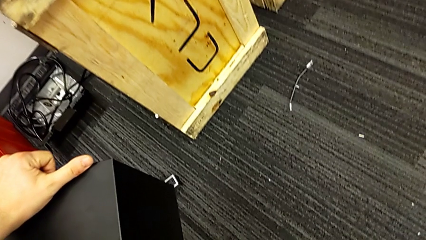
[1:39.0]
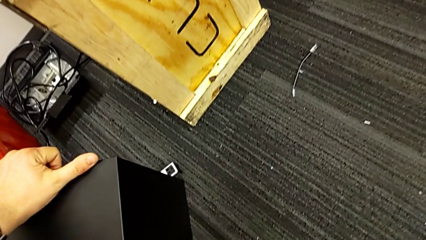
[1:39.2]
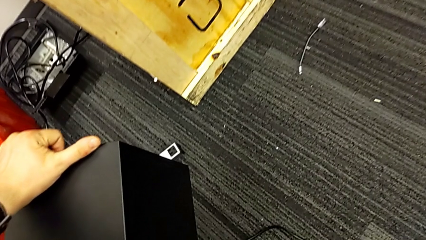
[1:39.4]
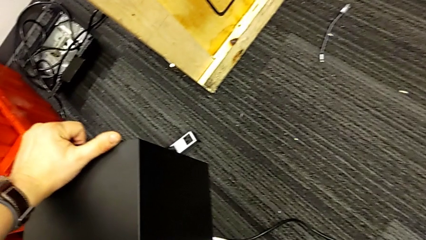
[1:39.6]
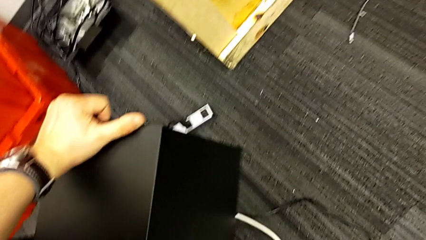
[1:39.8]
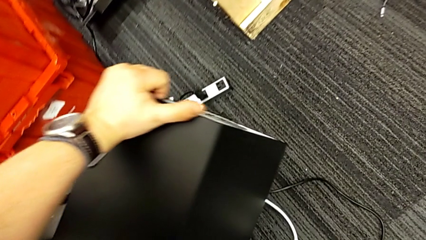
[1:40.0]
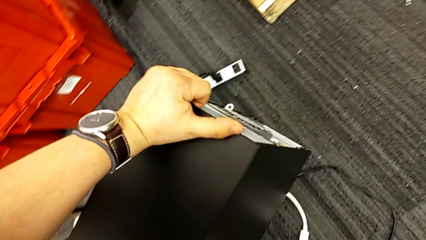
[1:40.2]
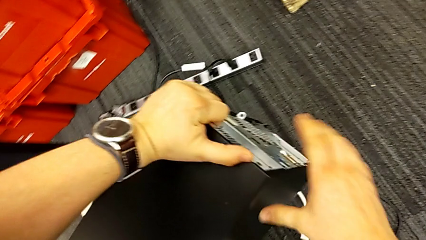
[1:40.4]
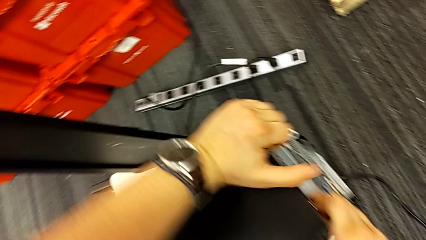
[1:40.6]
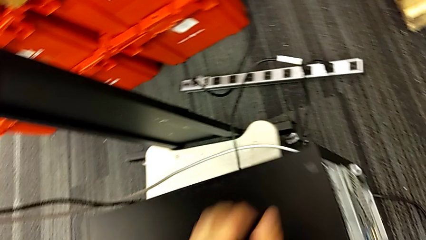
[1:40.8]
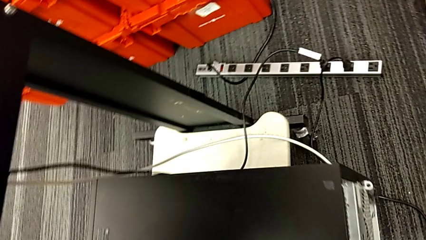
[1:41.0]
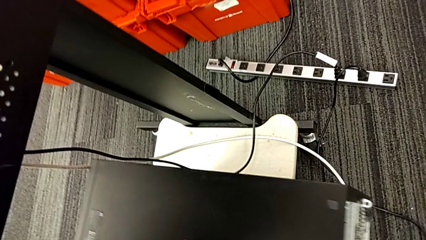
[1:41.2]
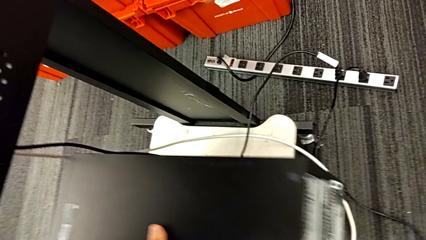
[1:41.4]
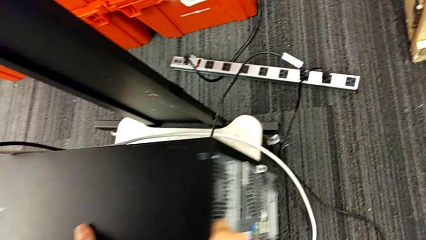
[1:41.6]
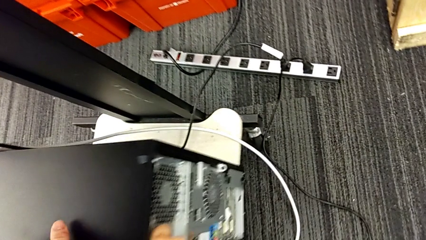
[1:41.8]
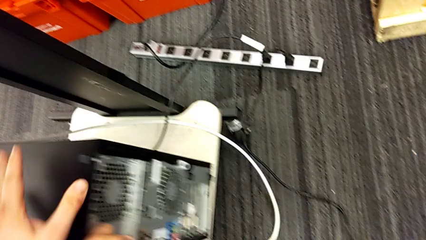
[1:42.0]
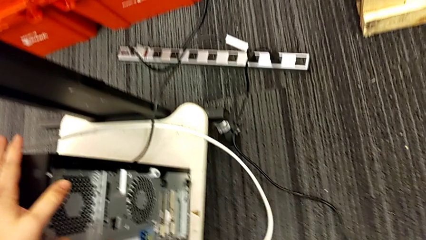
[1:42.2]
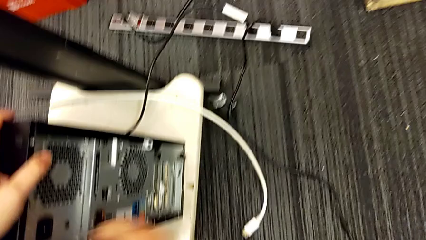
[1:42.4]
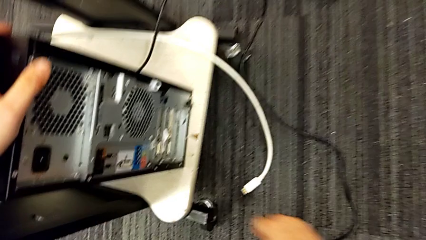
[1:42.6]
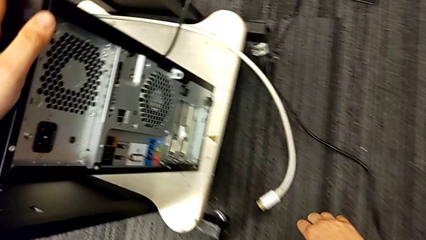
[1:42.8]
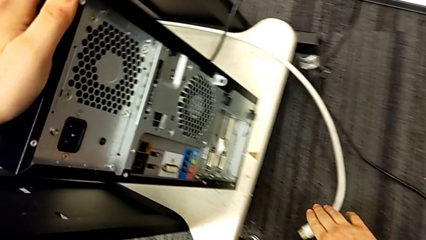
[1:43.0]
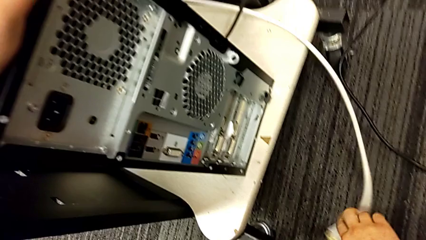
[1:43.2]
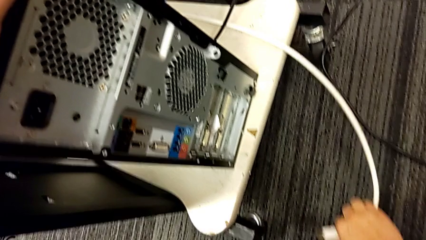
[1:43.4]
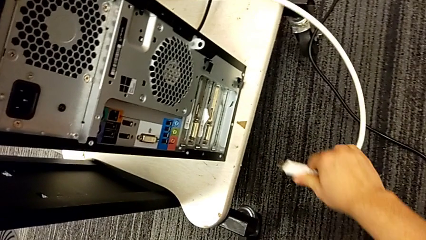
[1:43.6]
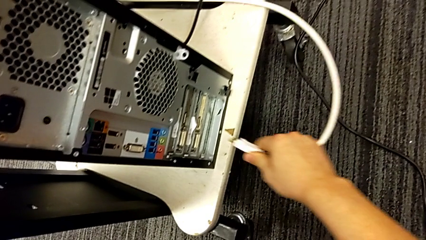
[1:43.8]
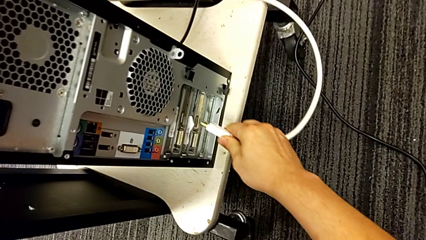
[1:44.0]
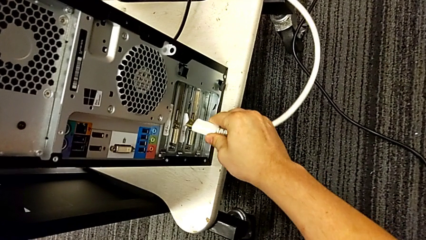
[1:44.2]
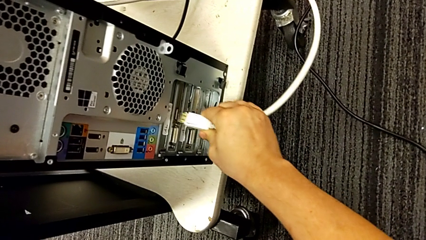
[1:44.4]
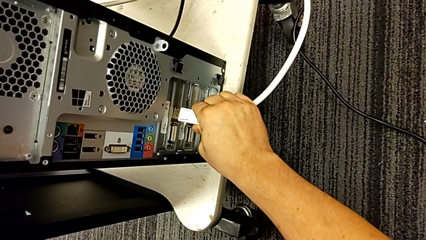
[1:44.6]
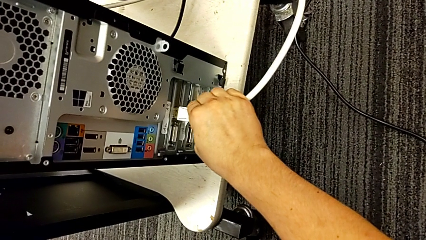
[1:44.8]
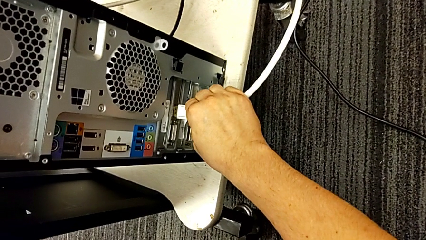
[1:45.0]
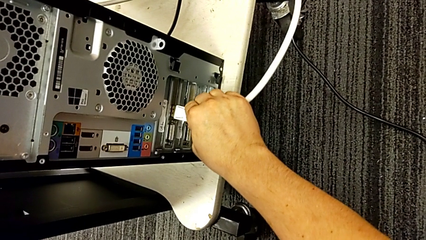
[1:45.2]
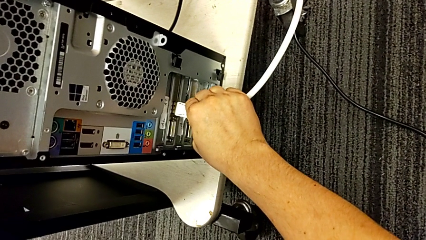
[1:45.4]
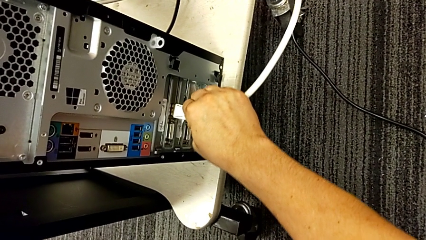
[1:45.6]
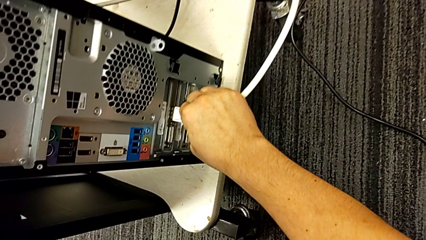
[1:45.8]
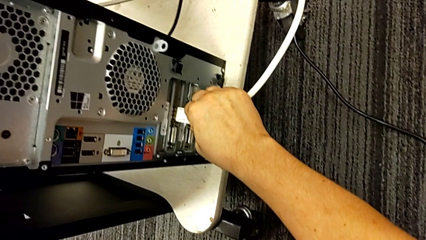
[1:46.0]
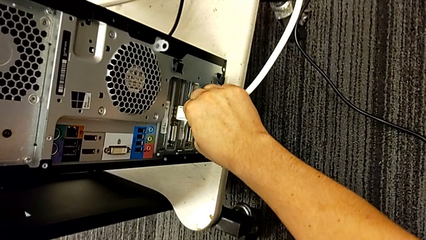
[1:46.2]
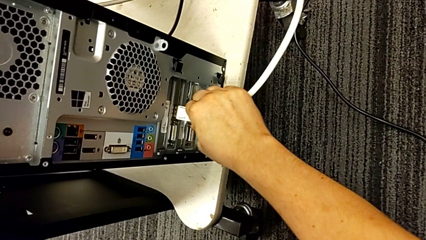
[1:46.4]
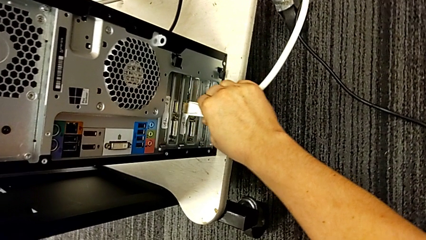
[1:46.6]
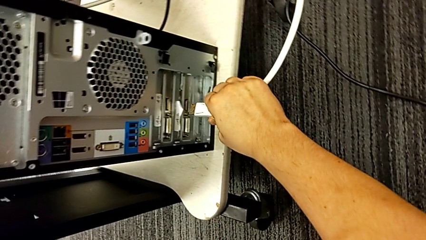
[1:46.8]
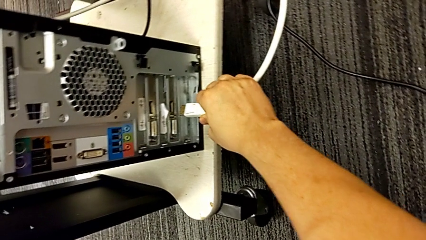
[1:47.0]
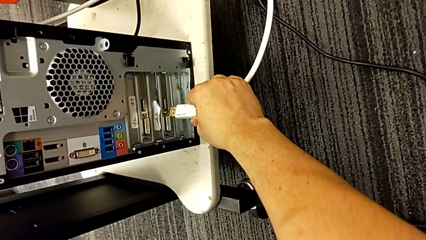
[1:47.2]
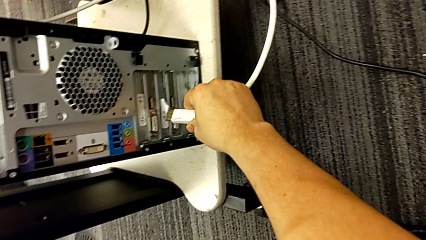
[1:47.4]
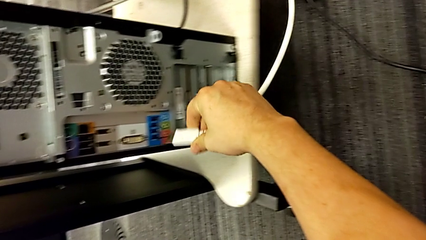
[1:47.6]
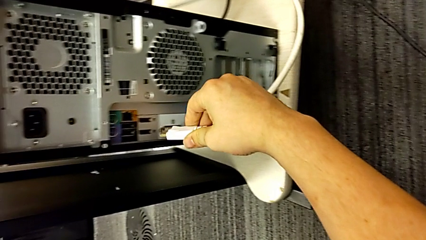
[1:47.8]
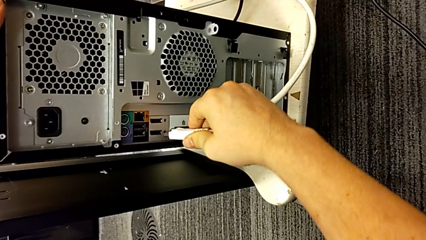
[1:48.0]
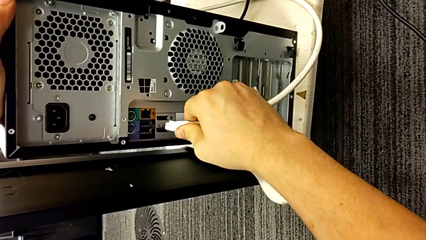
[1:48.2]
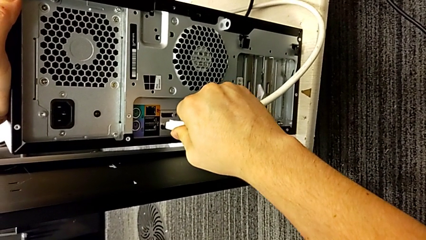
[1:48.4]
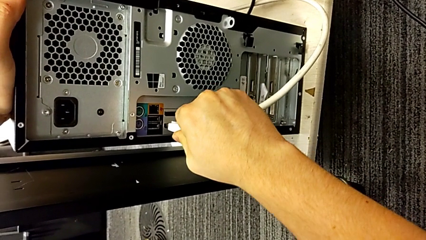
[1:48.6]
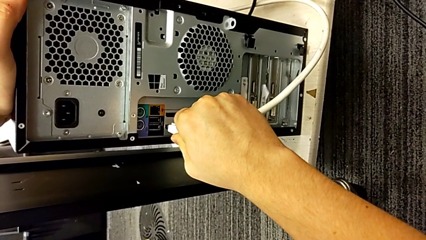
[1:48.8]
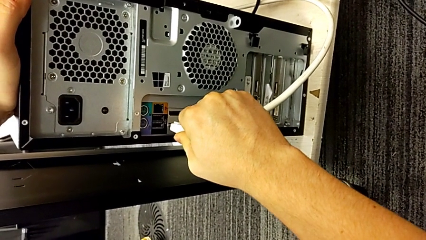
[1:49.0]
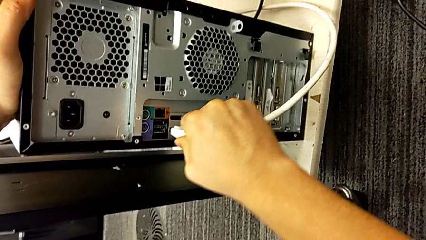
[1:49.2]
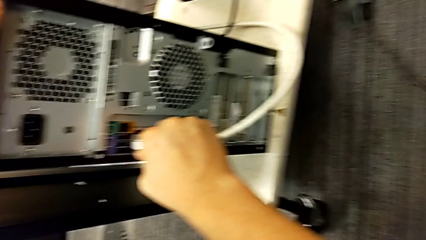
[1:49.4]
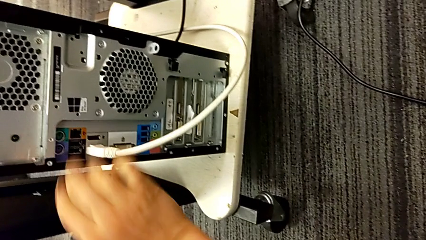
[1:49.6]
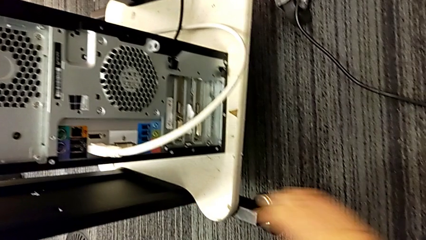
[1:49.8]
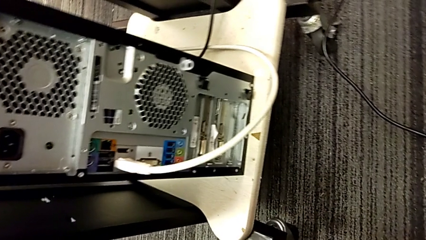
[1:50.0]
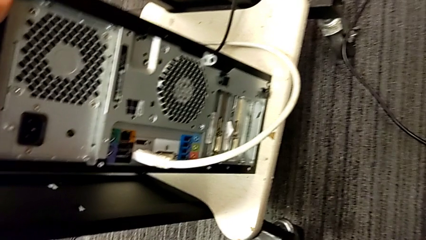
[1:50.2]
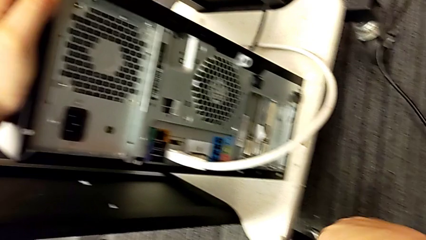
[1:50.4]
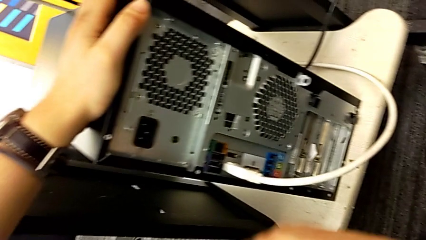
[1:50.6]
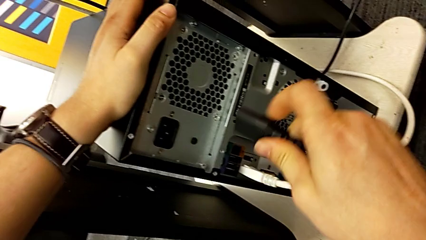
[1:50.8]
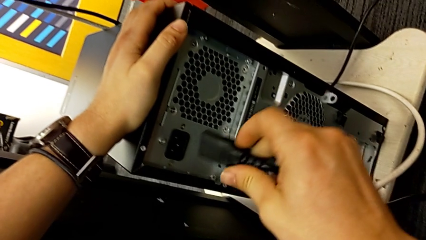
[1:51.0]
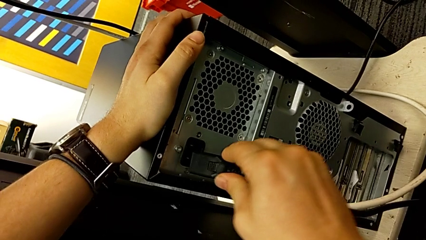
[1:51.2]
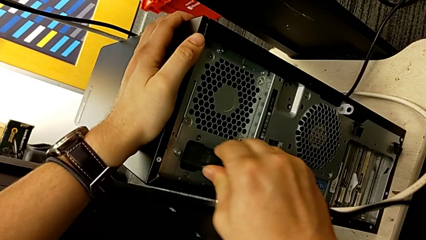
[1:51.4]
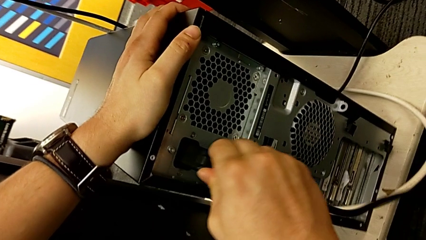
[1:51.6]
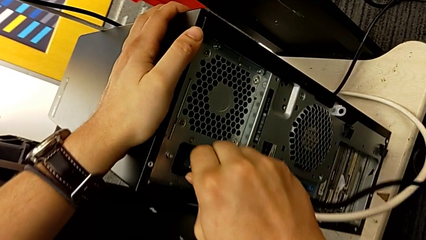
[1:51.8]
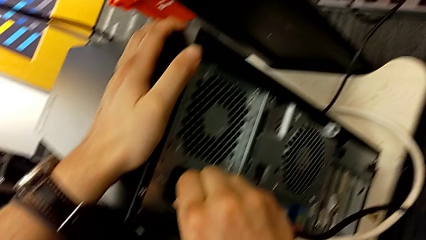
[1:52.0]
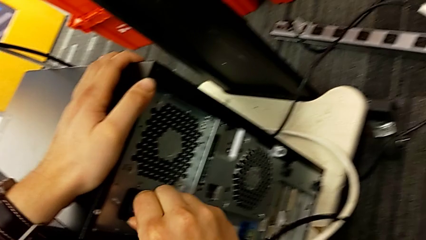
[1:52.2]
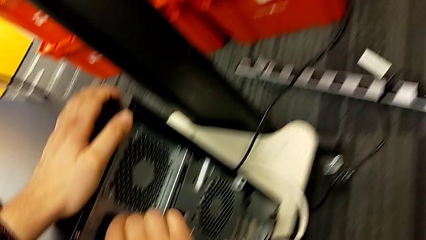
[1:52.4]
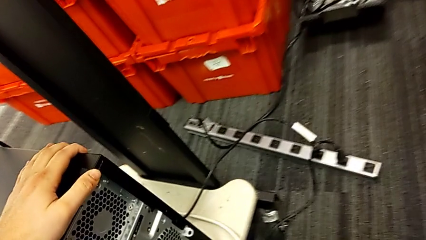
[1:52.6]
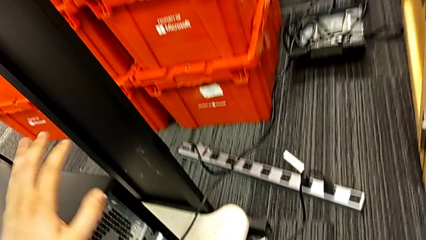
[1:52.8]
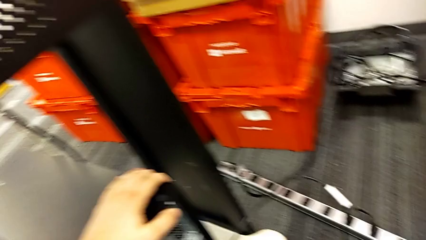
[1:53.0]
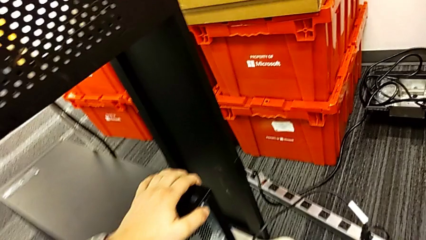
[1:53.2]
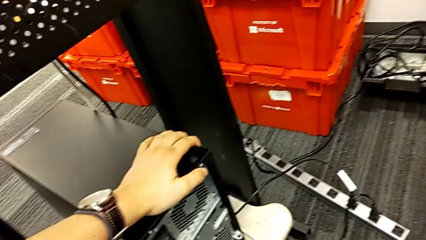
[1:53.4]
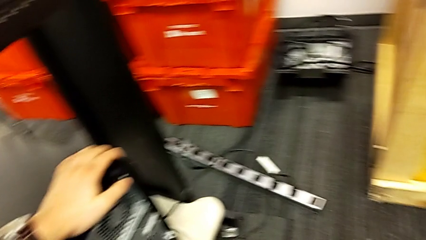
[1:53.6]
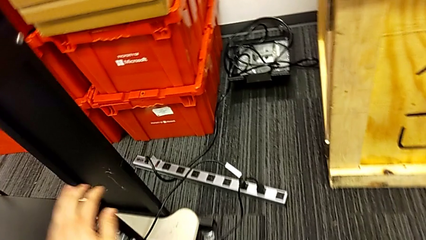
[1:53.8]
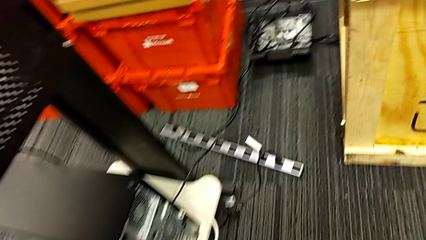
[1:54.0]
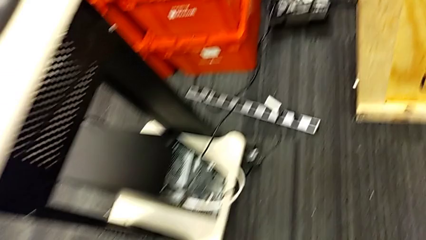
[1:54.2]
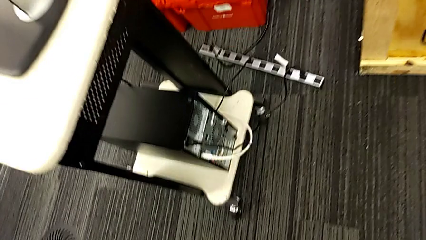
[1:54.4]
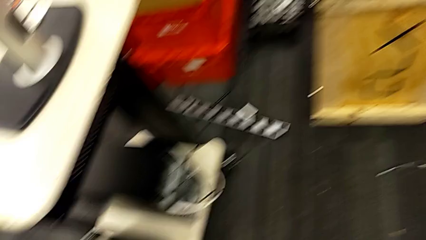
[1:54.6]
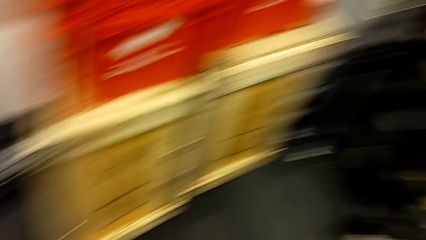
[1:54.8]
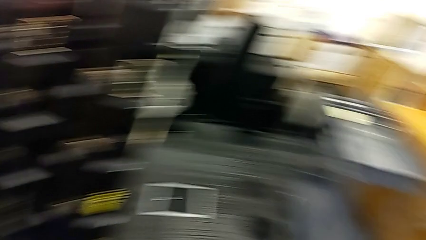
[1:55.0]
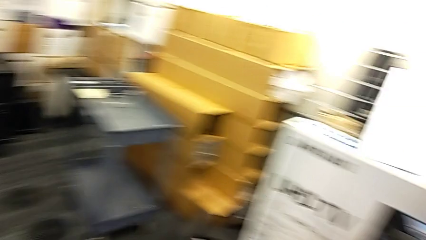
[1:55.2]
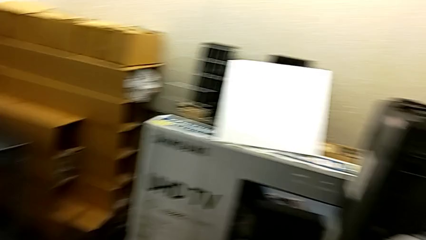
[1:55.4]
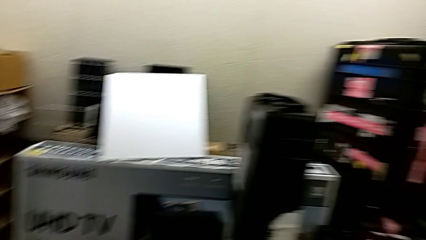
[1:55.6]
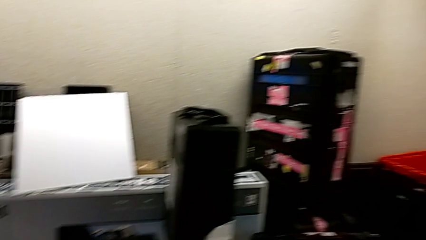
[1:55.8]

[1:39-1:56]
The camera wearer is plugging in the HDMI cable and the power supply to the computer. They place the computer tower, grab the HDMI cable, insert it and insert the cable power supply.
